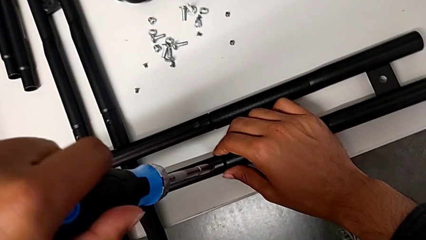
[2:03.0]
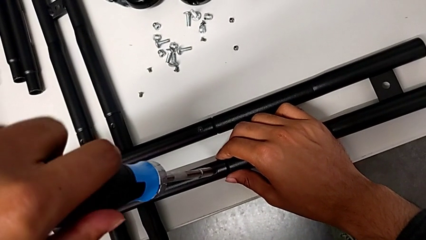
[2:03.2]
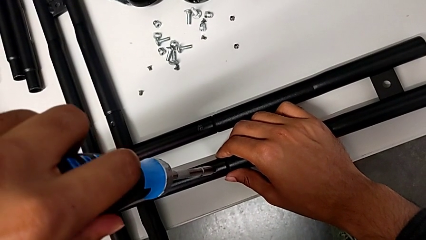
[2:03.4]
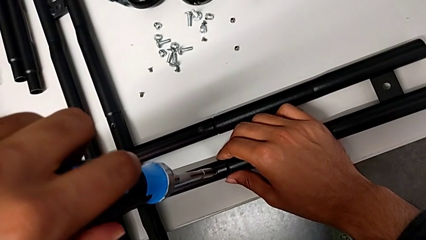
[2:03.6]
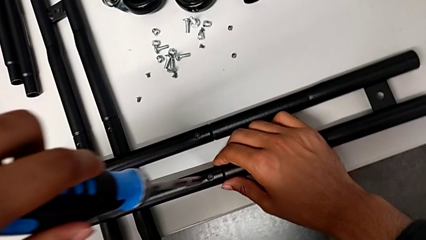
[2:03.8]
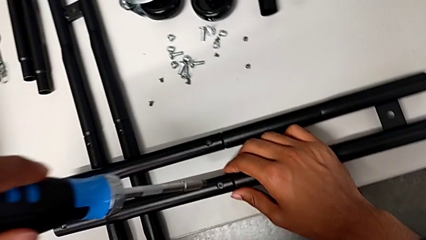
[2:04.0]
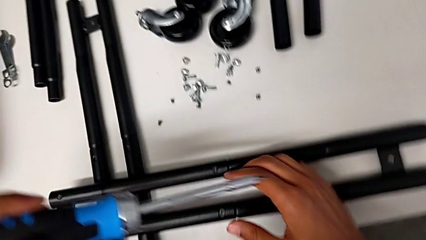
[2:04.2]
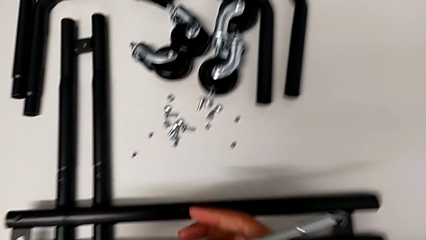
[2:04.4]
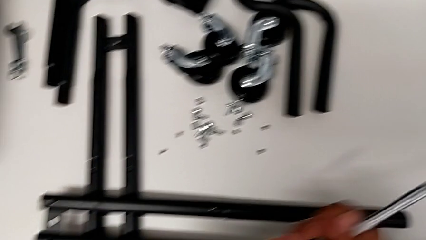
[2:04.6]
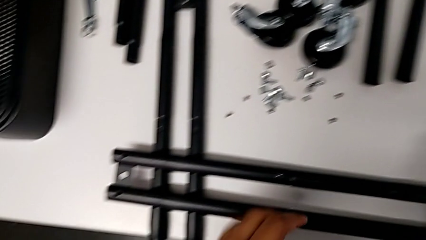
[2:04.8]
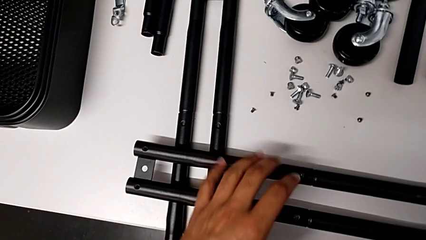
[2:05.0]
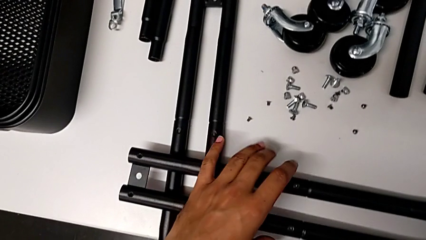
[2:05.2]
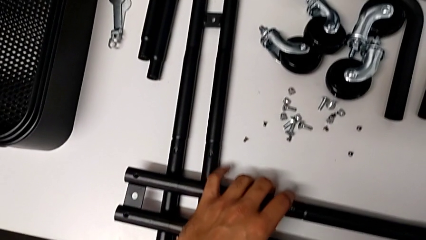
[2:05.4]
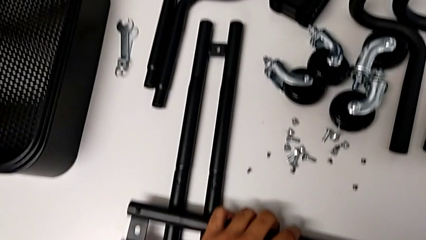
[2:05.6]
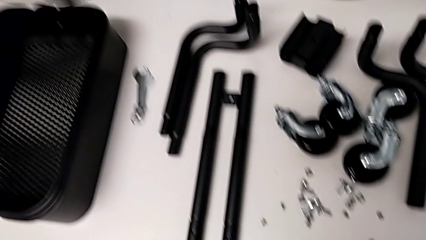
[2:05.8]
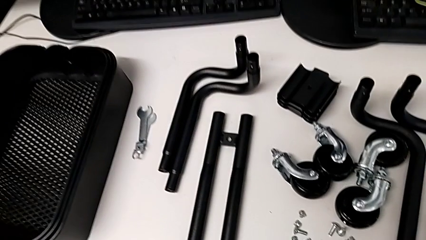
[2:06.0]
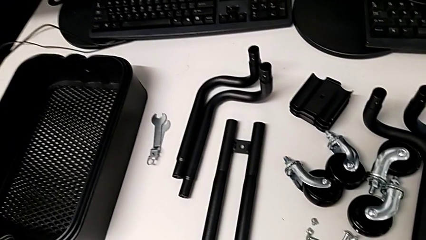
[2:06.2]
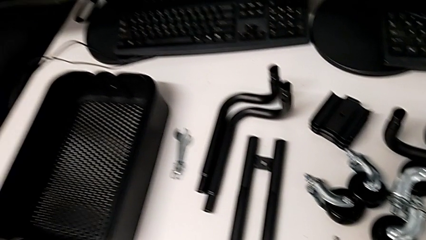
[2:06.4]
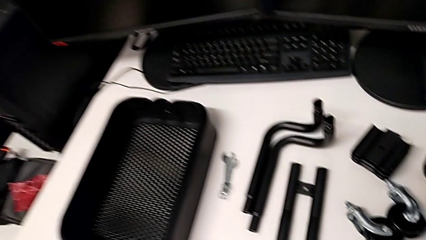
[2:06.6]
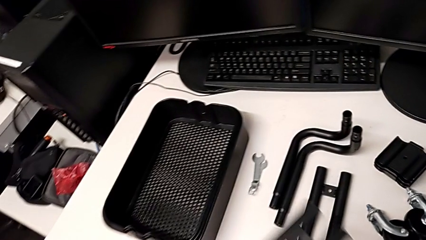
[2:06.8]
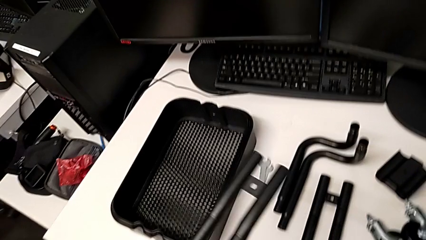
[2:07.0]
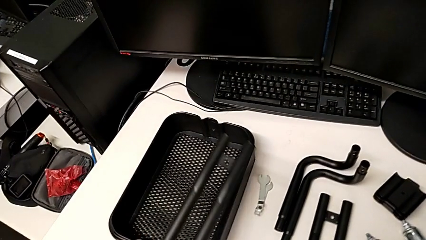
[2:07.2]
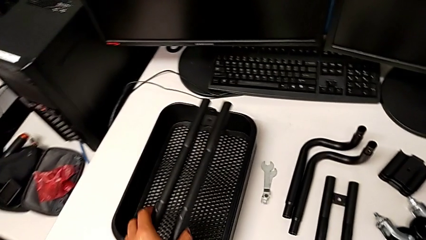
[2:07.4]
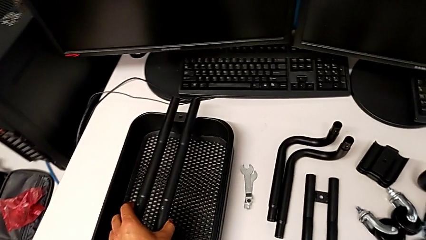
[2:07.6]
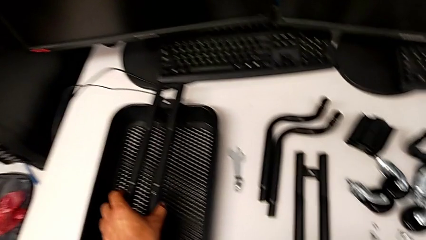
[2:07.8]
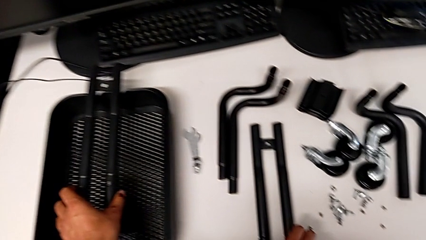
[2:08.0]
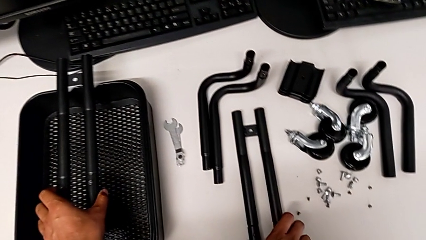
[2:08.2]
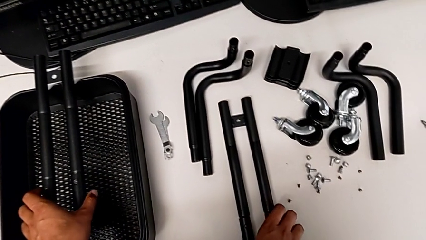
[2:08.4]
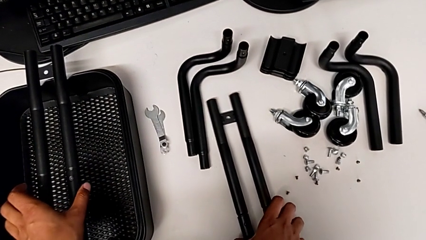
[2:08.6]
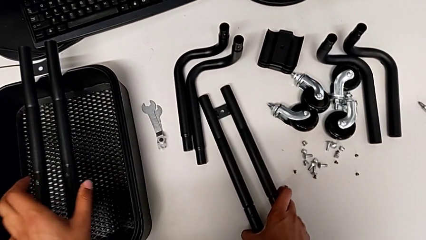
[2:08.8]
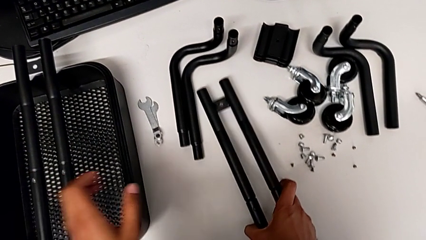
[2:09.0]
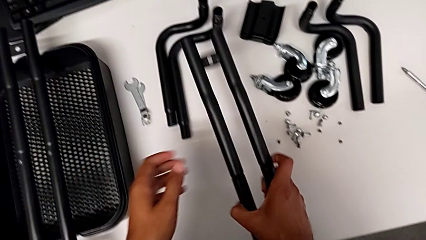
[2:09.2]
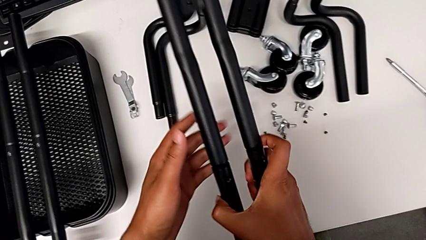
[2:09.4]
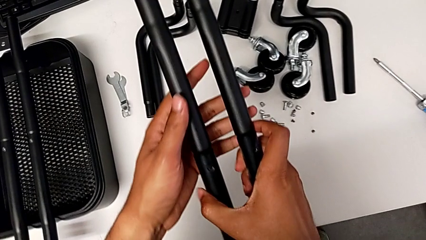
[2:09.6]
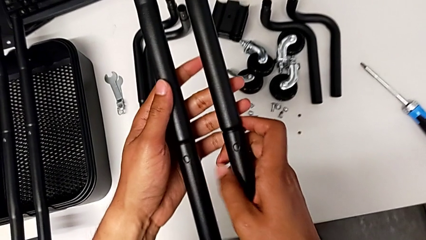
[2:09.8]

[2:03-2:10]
The camera wearer is aligning the little screws in the side bars. They grab the leg and place it.

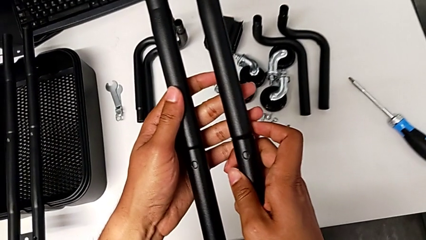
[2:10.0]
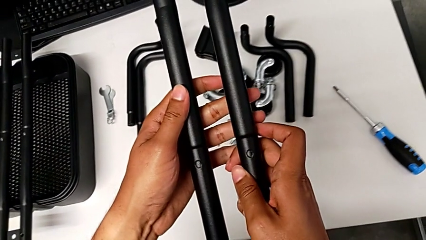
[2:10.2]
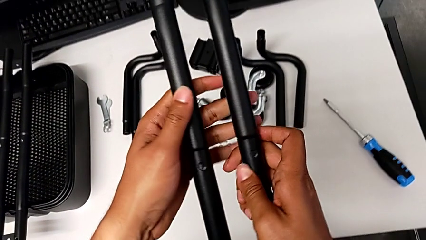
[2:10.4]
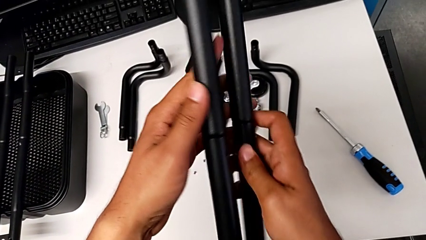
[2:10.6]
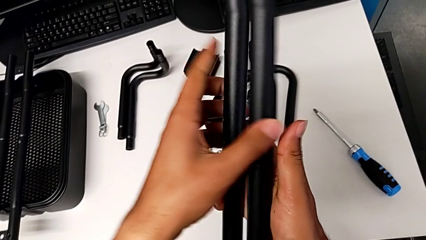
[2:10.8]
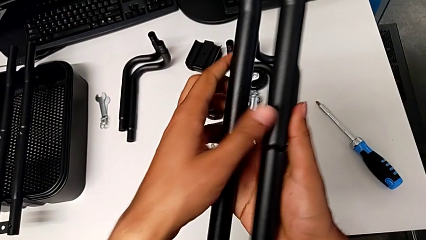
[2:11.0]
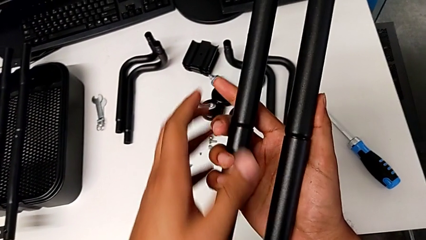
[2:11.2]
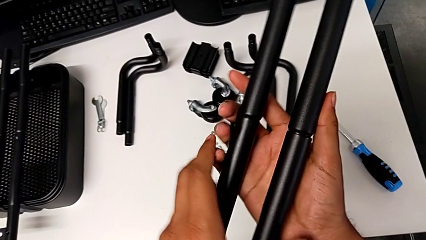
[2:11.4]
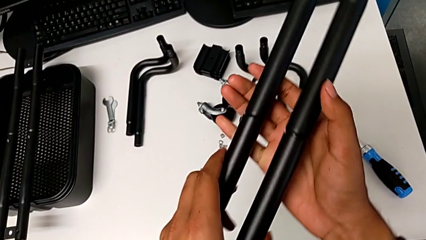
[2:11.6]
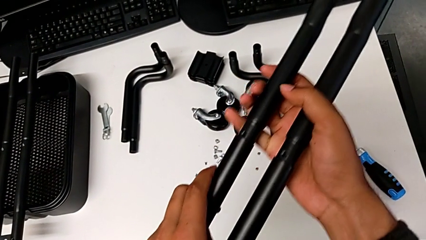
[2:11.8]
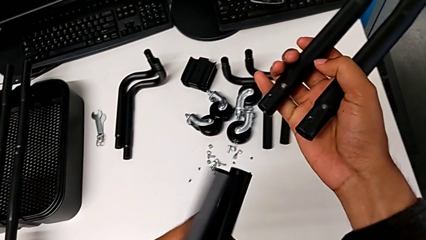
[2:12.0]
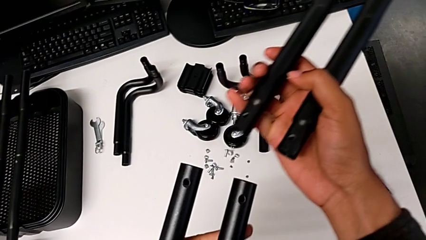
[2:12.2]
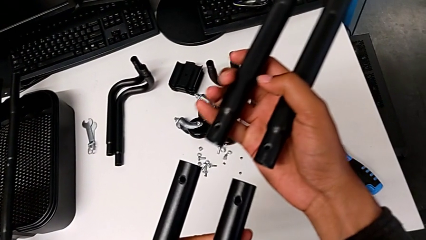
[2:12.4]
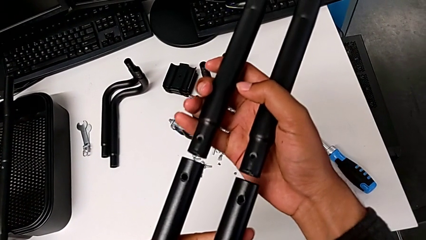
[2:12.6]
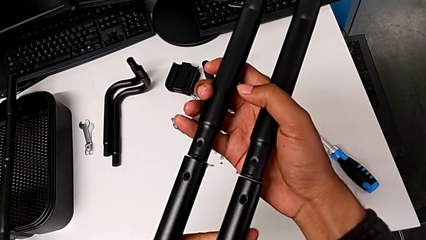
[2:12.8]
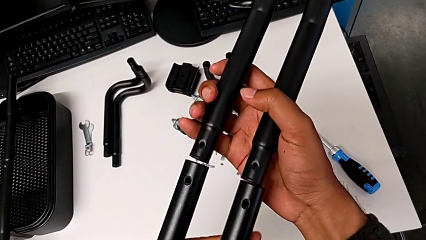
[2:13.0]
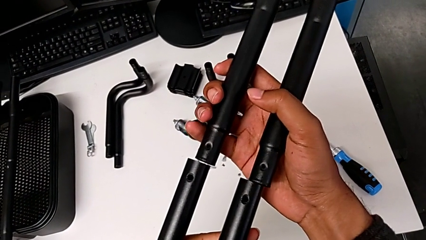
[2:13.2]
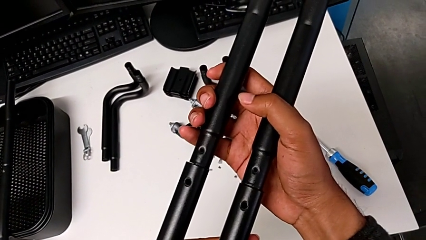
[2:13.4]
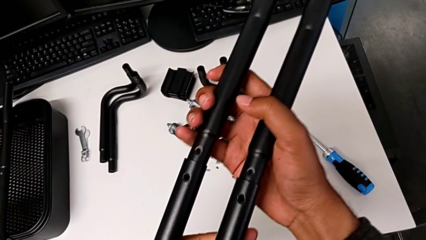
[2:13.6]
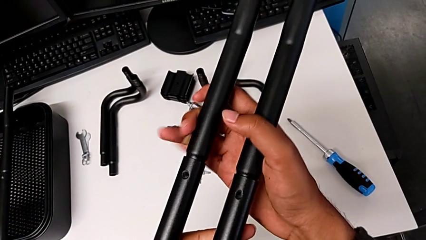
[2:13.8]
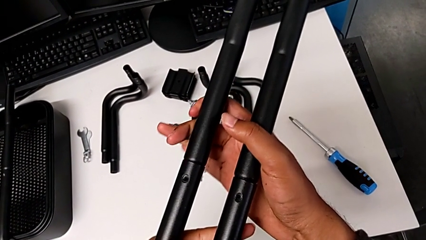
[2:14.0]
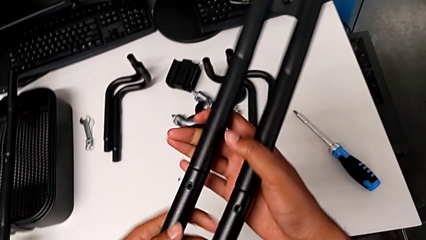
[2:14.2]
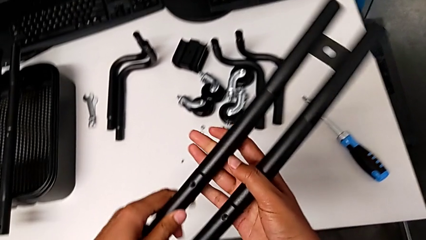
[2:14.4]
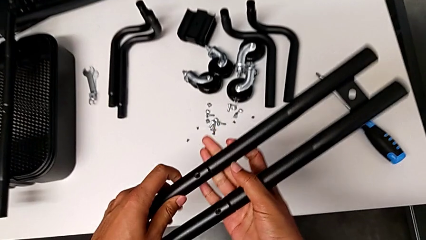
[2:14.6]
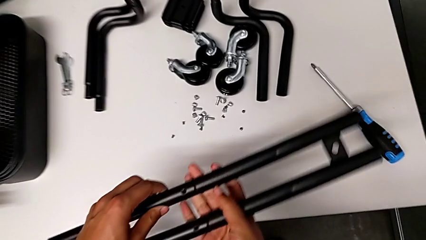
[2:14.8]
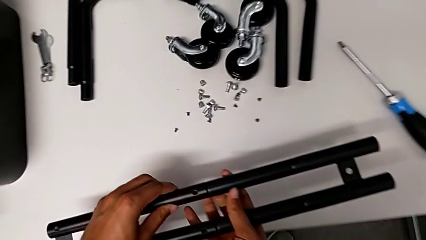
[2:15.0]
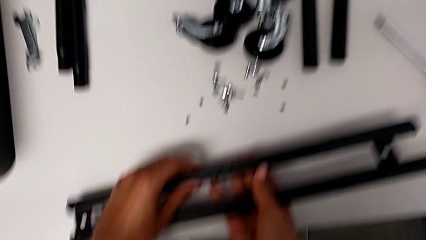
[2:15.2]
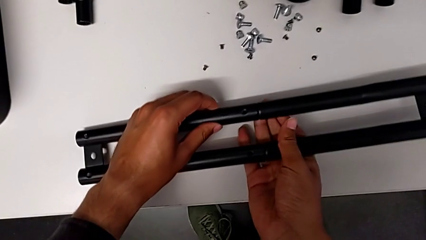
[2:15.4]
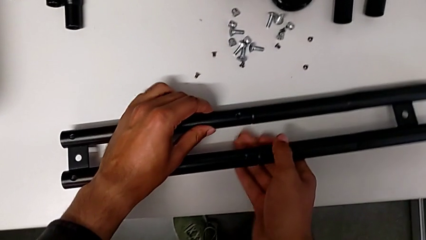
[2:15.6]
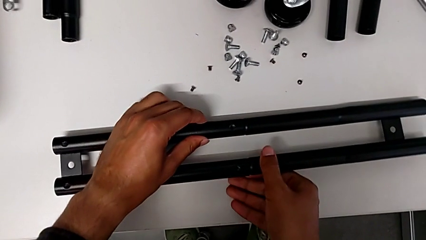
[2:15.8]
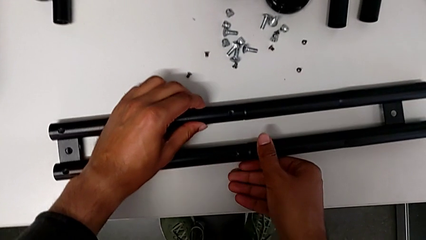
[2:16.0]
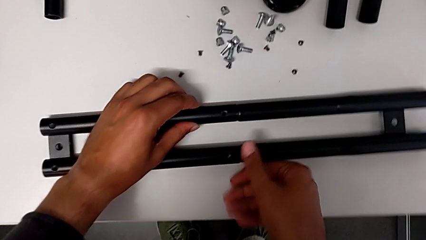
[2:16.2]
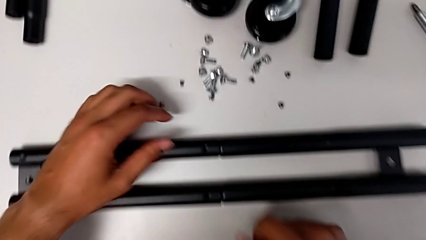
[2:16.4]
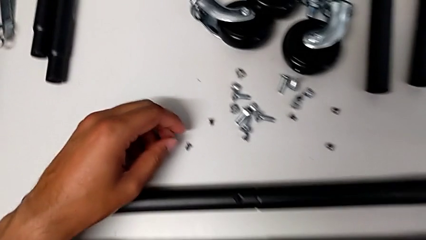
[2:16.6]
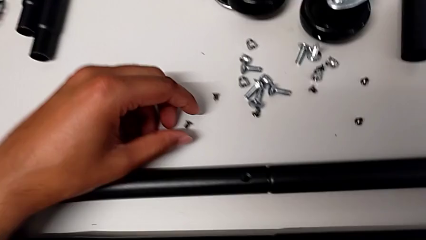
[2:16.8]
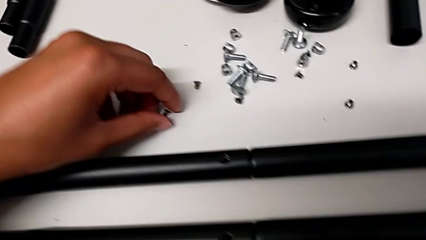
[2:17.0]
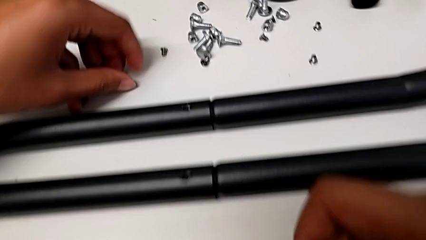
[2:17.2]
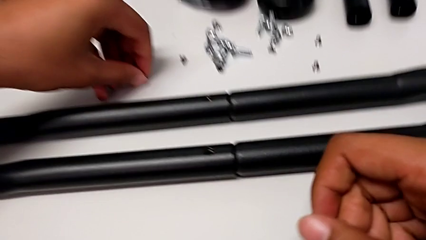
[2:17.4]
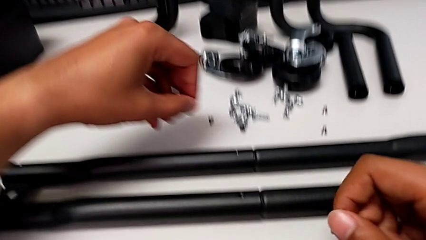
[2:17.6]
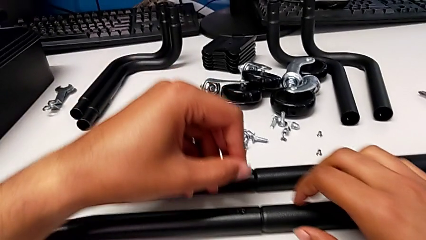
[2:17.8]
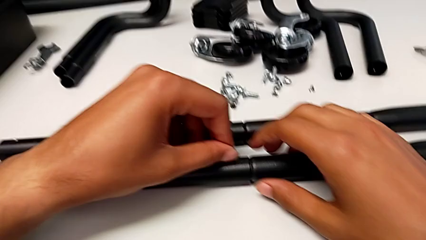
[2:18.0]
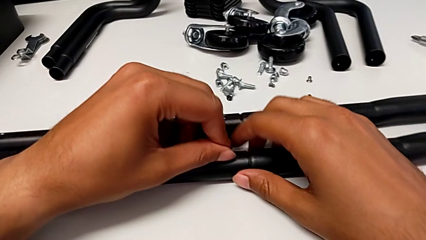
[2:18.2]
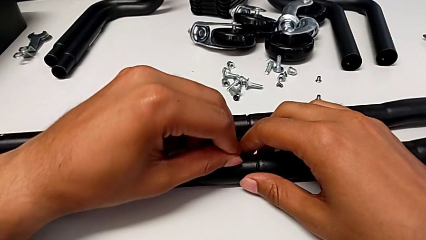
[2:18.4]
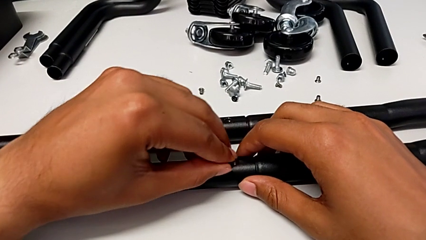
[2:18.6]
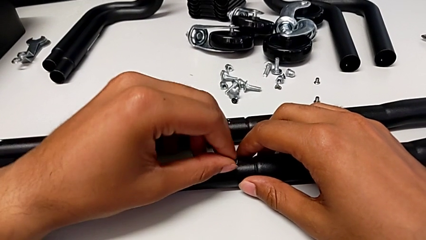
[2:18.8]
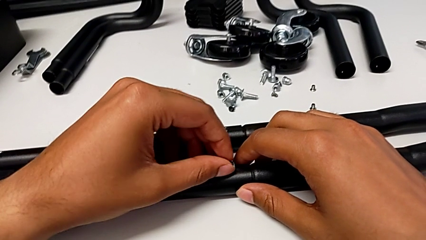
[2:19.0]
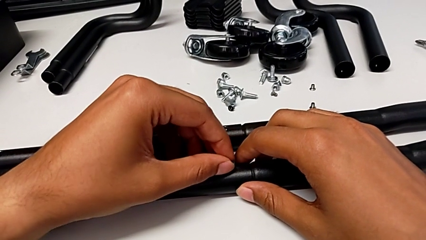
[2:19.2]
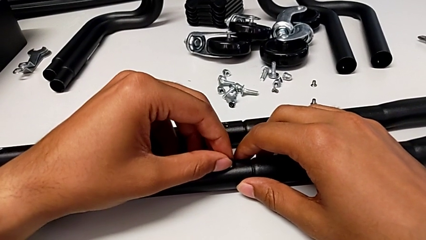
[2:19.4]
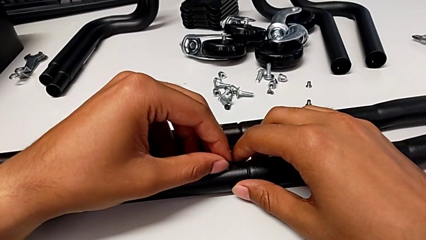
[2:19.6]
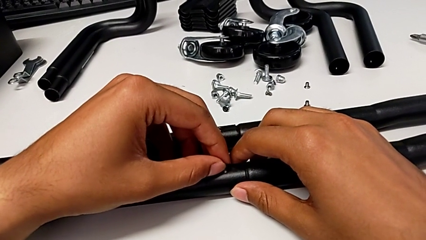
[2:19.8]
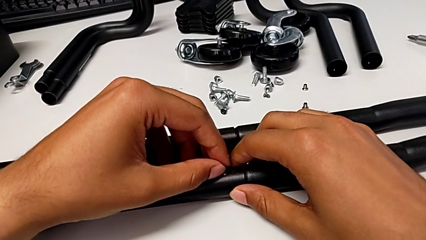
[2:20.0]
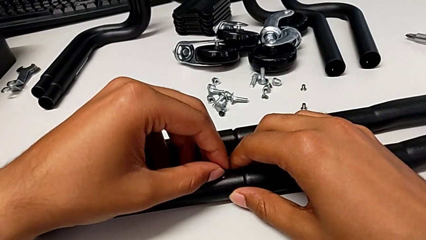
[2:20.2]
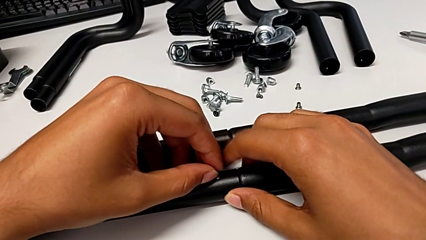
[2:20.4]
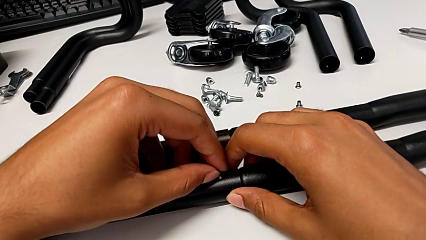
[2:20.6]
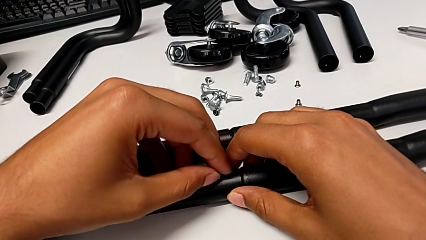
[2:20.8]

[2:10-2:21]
The camera wearer is aligning screws in the second side bar. They grab the leg, align it, place it and grab the screw.
